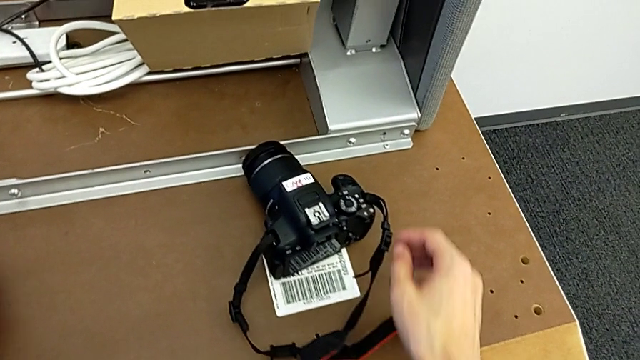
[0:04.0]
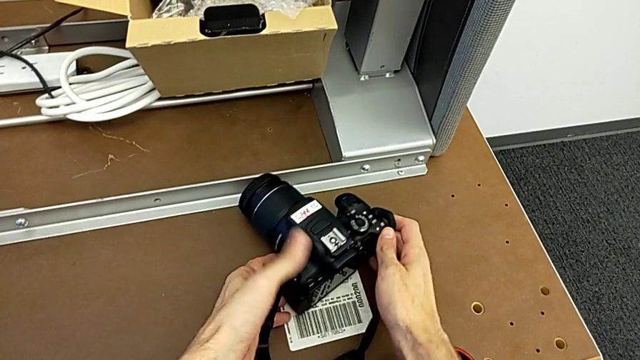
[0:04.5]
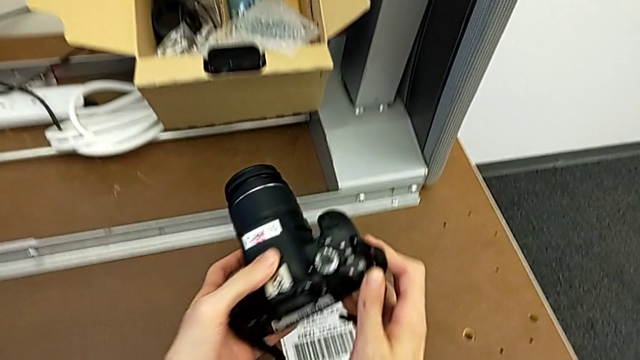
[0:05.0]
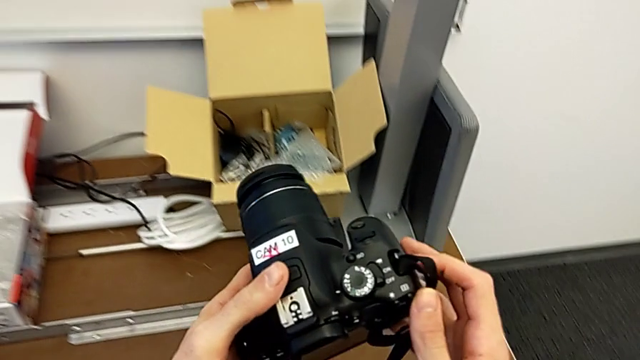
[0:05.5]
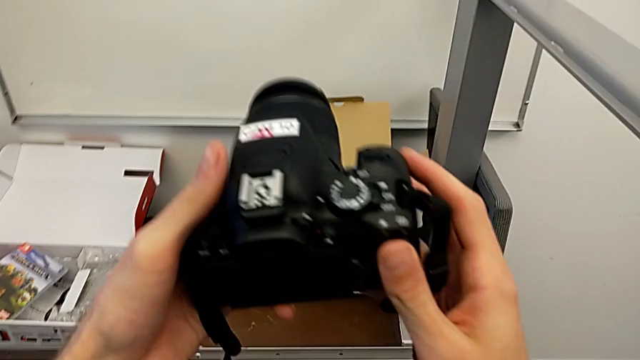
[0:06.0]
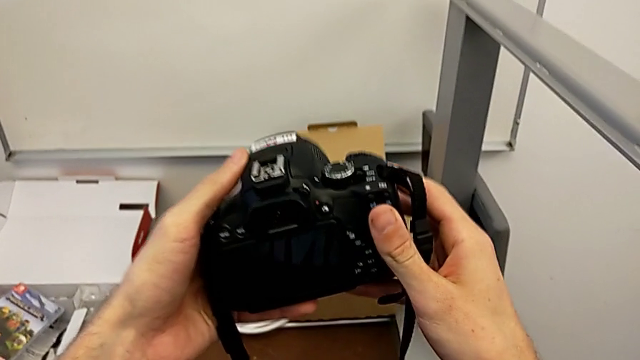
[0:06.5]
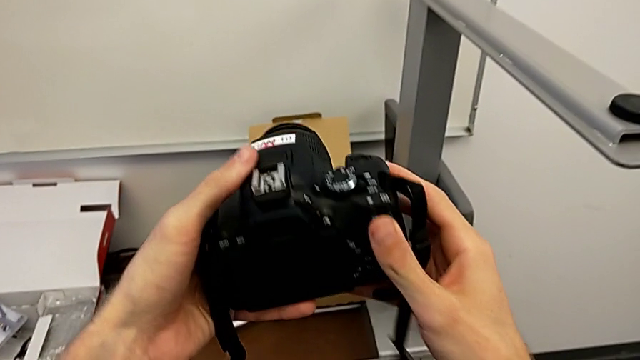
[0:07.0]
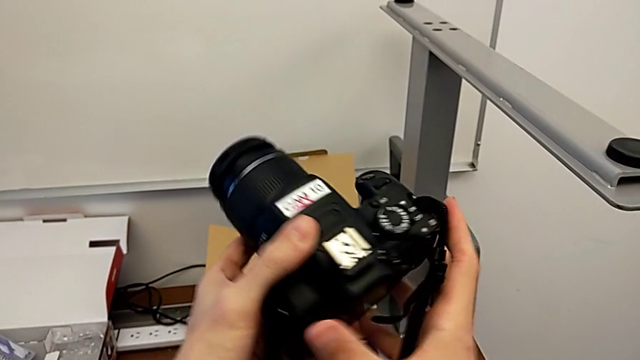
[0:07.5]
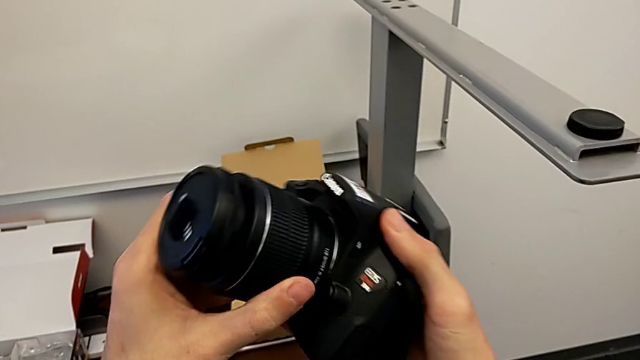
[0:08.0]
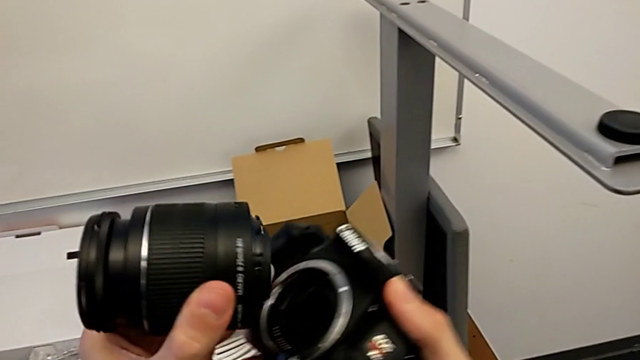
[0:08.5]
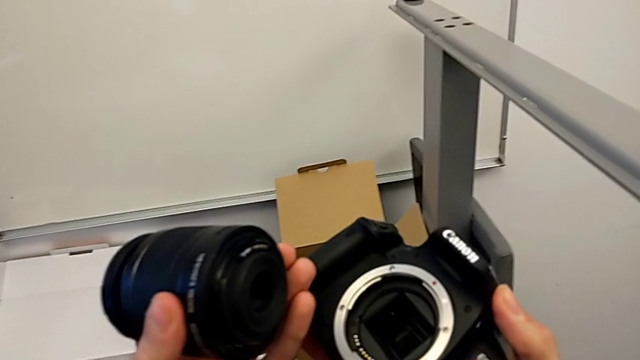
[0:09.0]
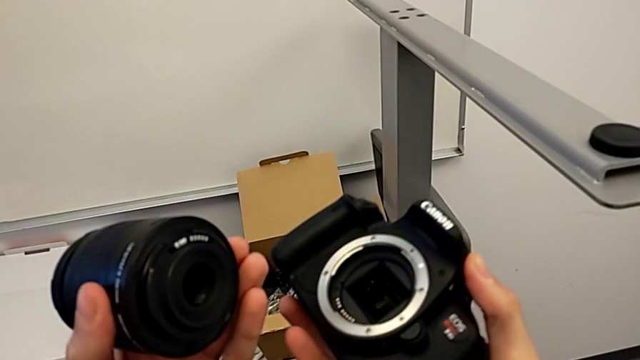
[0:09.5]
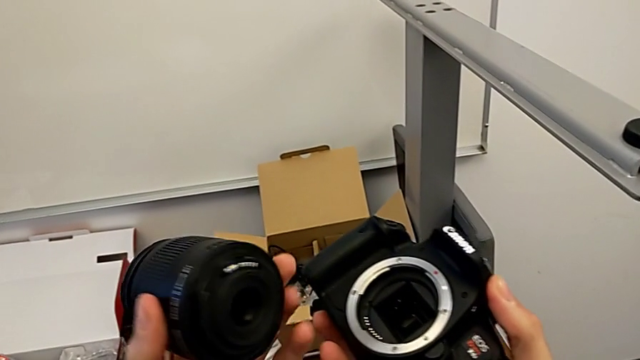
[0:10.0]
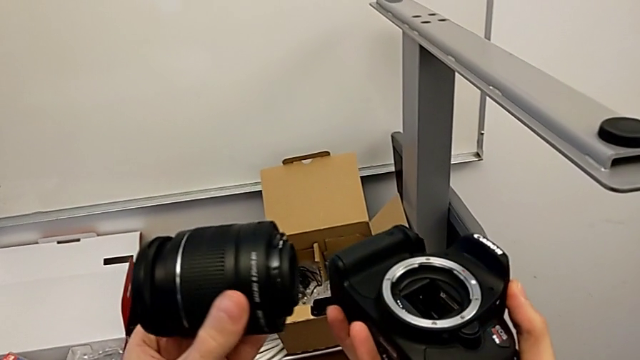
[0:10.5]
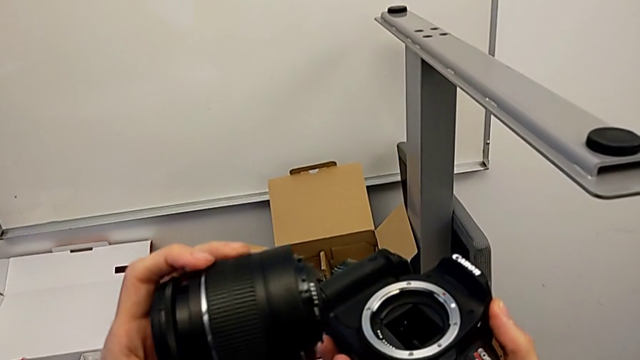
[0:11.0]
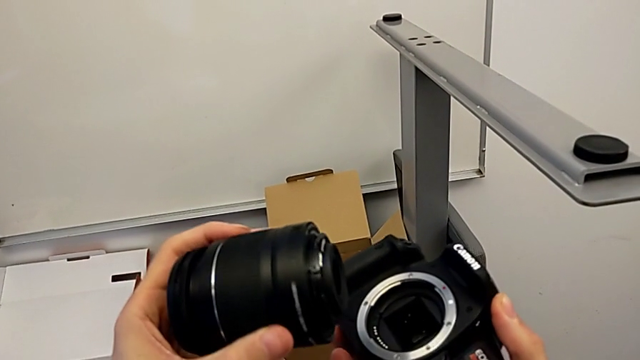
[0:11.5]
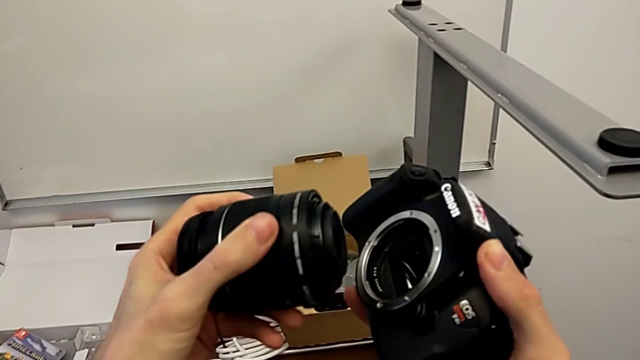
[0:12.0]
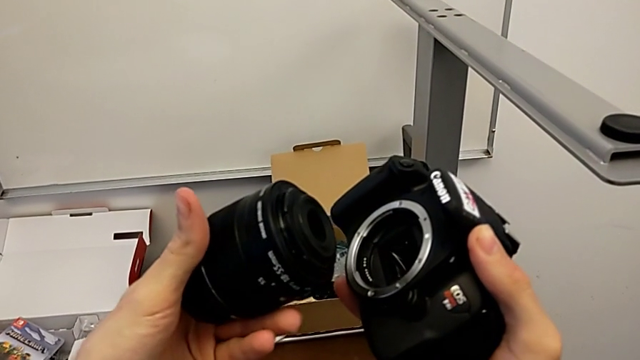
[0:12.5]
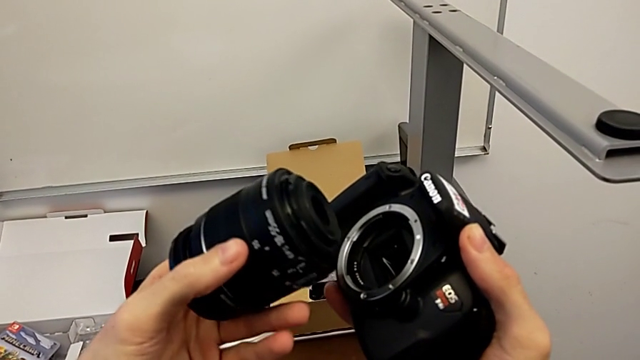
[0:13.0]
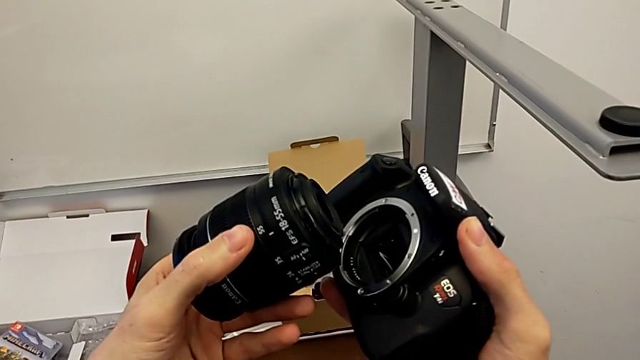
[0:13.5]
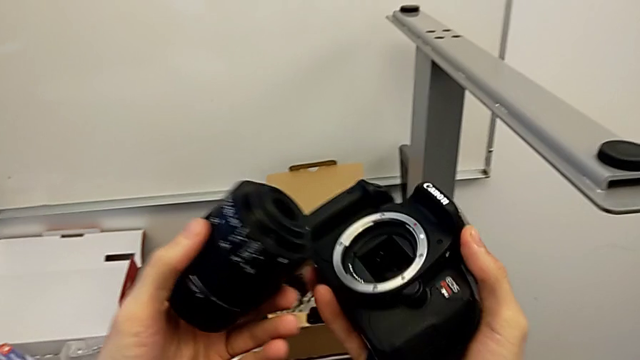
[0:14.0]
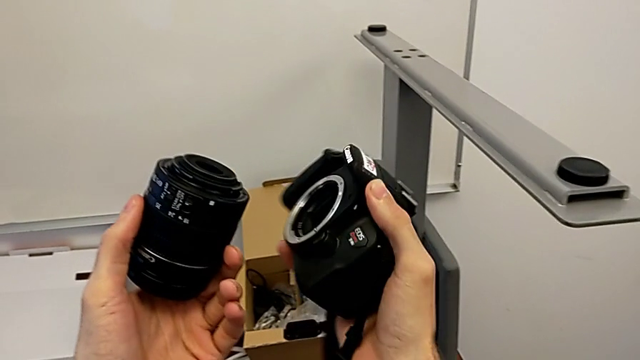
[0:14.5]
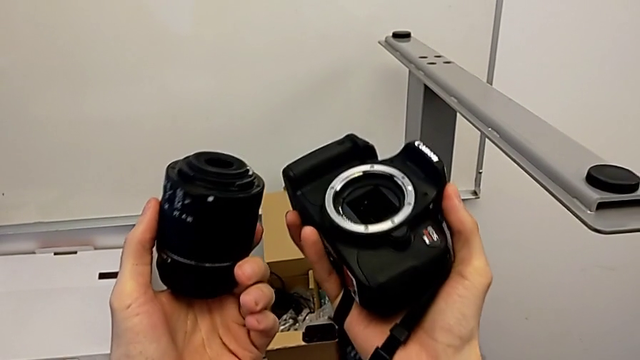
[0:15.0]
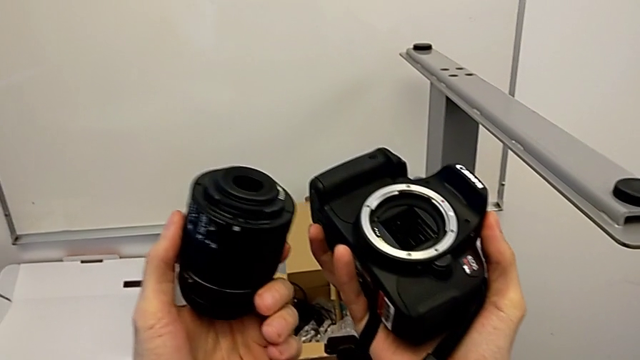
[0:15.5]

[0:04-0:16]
The camera wearer detaches the lens of the DSLR. They grab the DSLR, rotate it, pull the lens and inspect it.

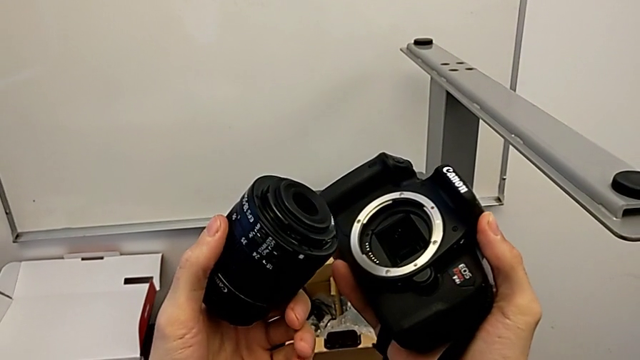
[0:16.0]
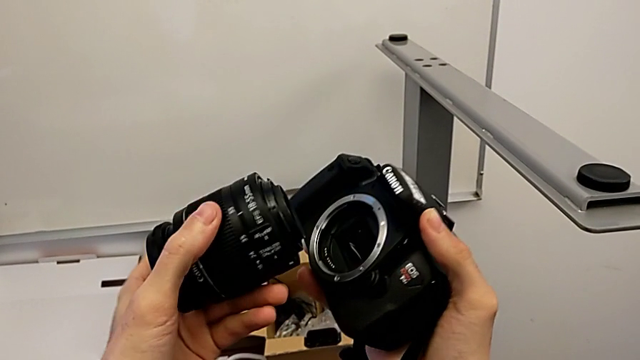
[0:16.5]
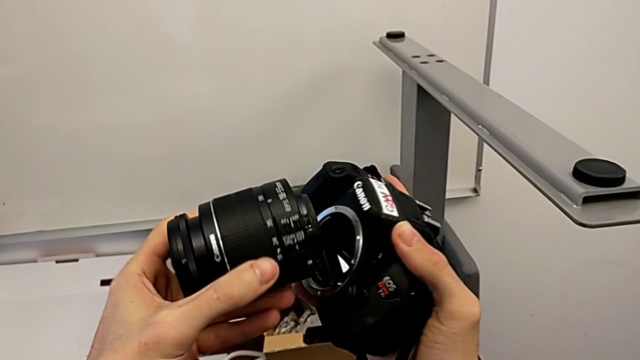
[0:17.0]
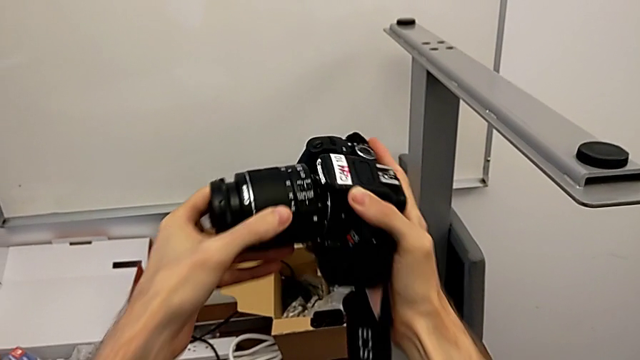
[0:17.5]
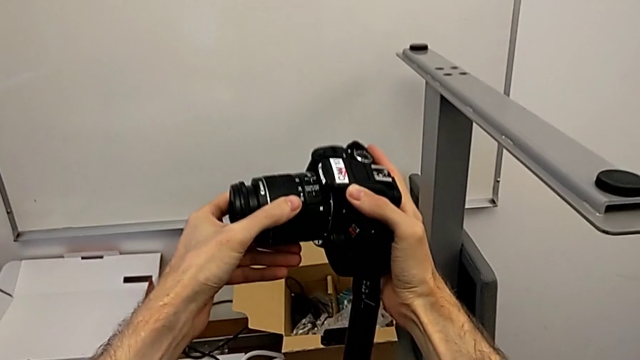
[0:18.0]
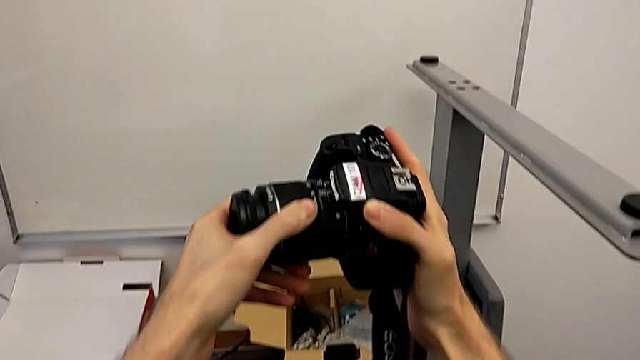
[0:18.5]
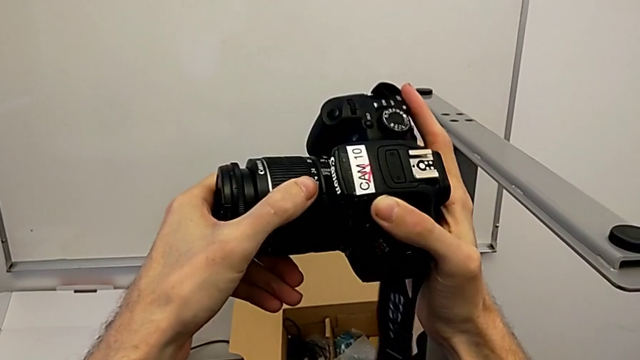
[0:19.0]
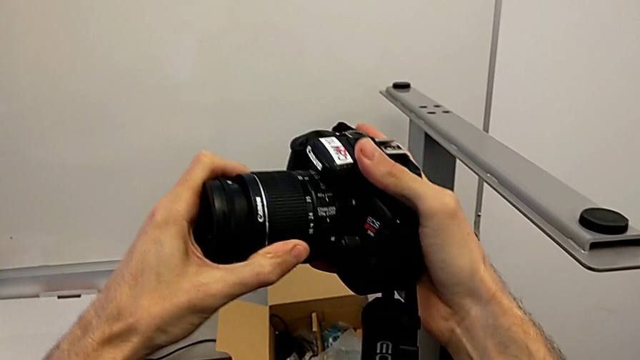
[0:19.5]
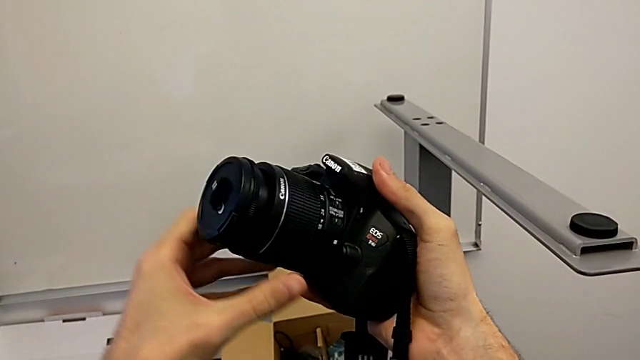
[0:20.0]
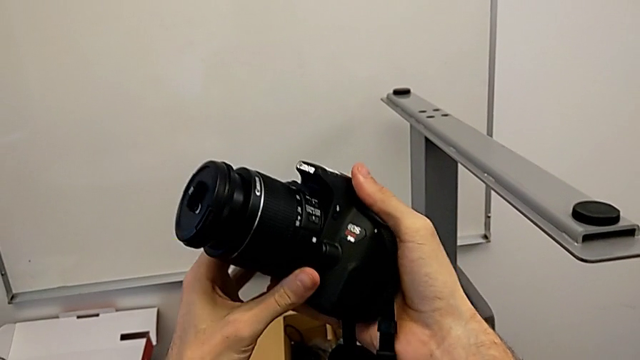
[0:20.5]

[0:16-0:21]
The camera wearer attaches the lens to the DSLR camera. They insert the lens and rotate it.

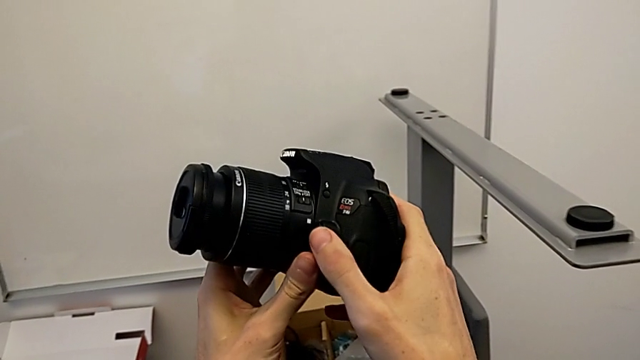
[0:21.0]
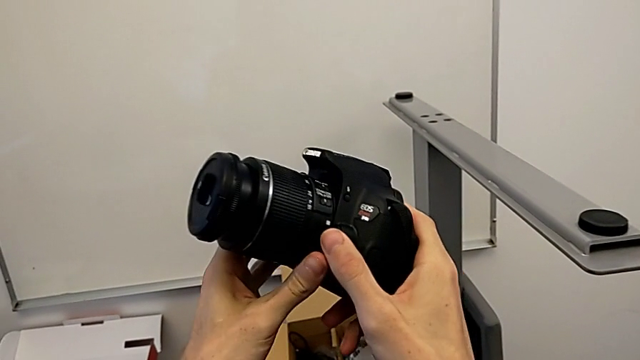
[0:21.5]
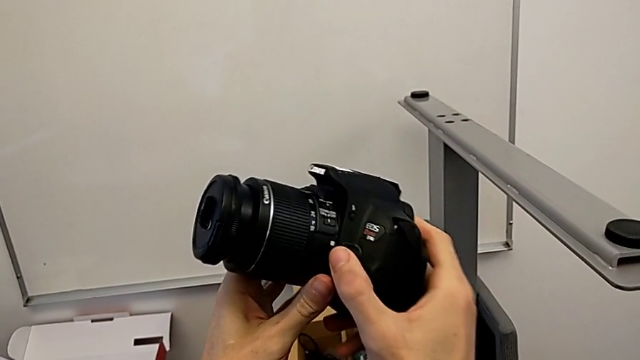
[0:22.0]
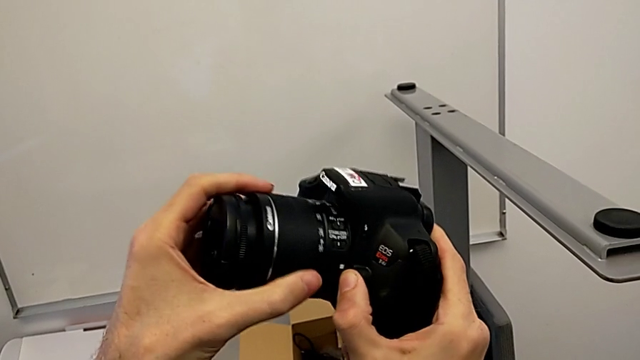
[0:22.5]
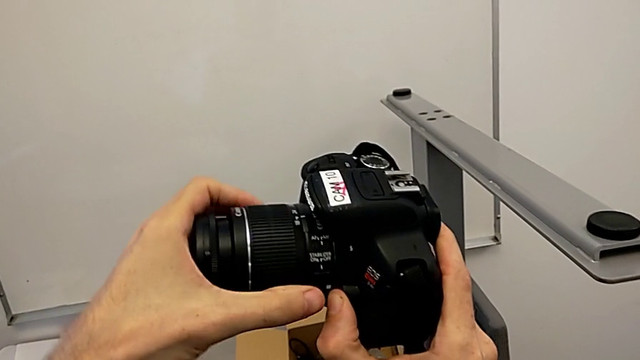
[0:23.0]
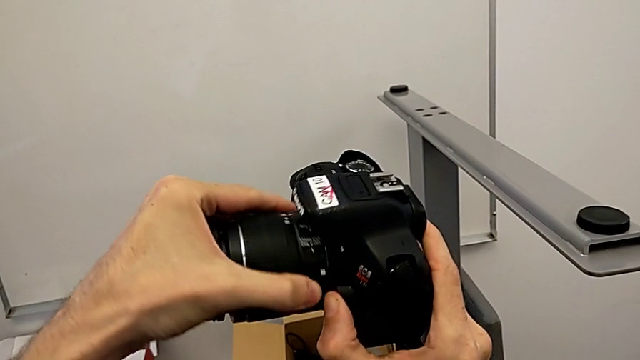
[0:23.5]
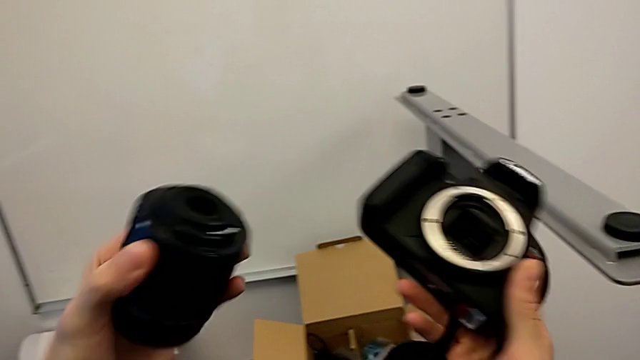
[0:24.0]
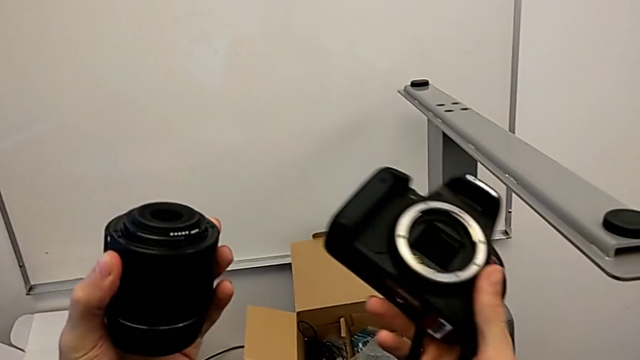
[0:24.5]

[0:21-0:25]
The camera wearer attaches the lens to the DSLR. They press the release button, grab the lens and withdraw it.

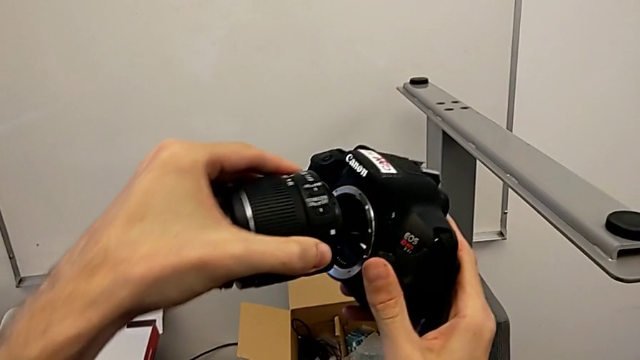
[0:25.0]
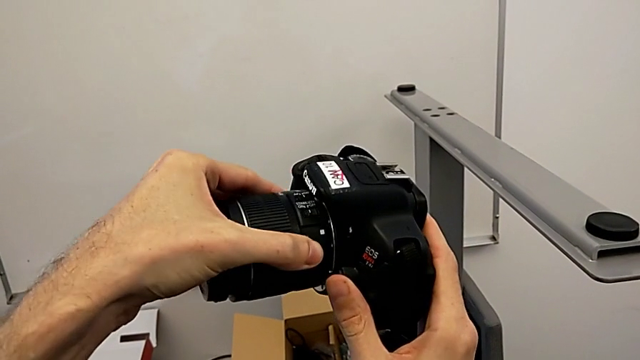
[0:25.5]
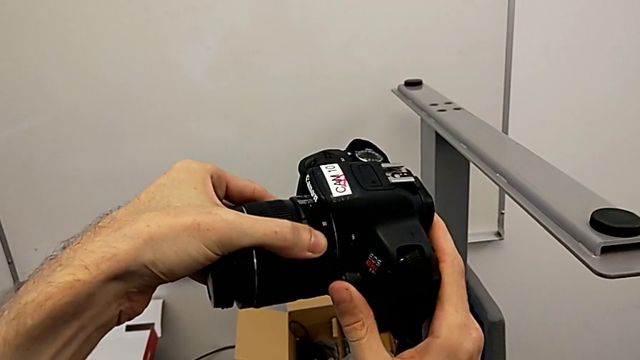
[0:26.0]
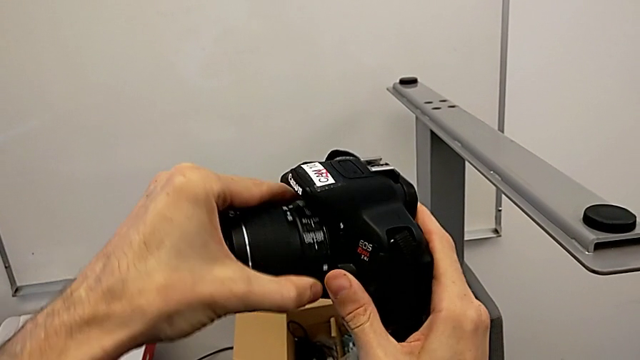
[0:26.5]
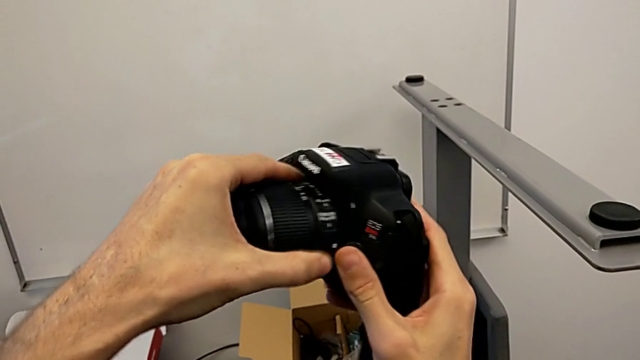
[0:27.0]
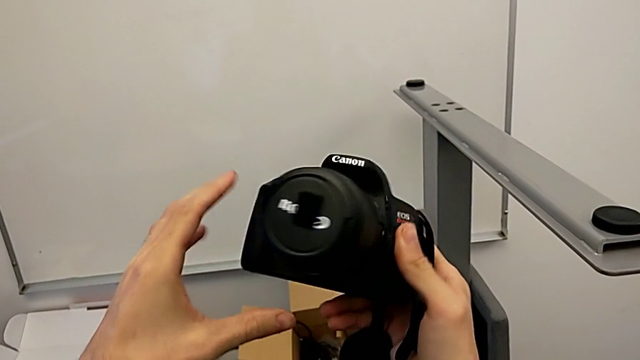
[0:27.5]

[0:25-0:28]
The camera wearer attaches the lens to the DSLR camera. They insert the lens, rotate it and rotate the DSLR.
